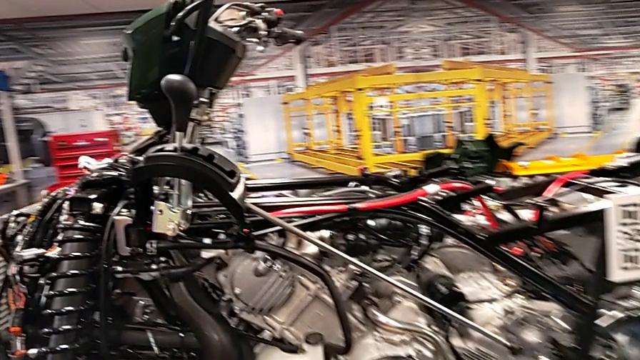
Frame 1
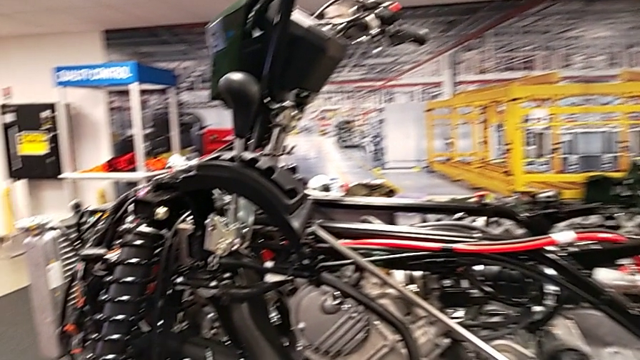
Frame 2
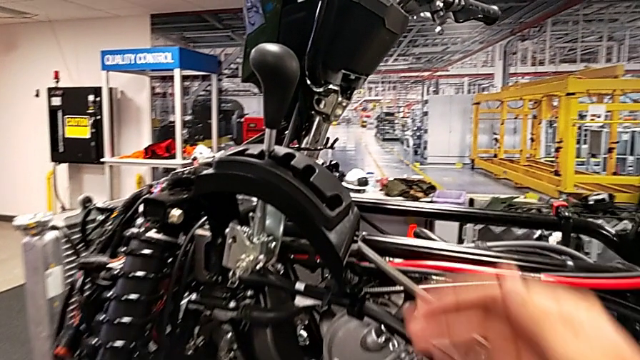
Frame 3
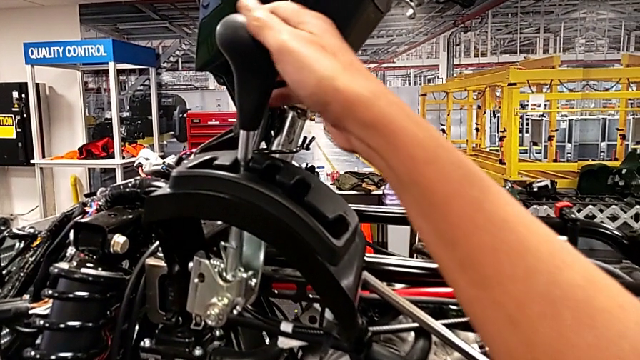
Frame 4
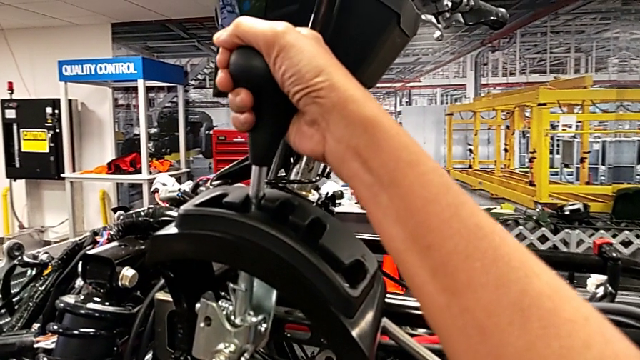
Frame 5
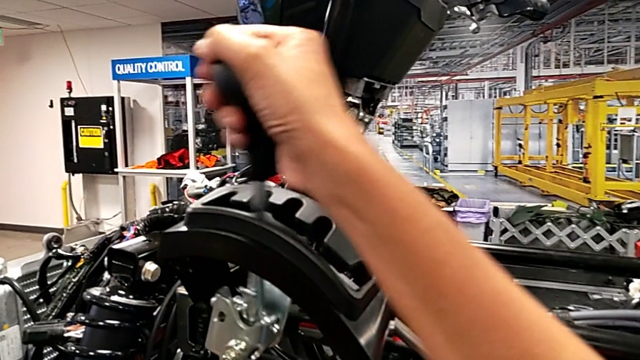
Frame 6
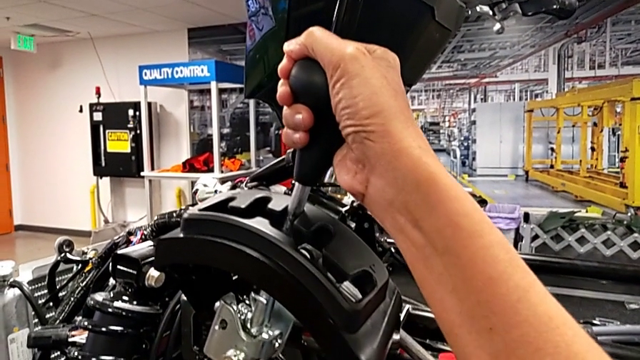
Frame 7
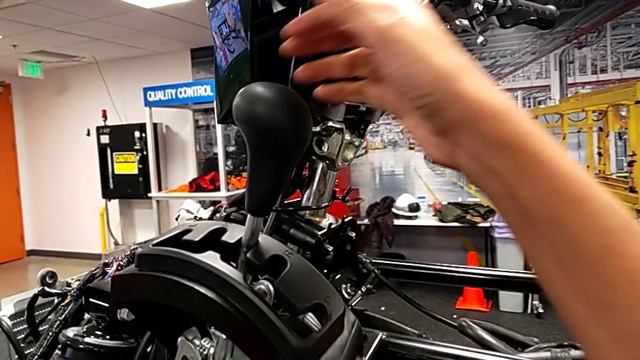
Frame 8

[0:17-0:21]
The camera wearer moves the shift lever down one level. They shift the lever.

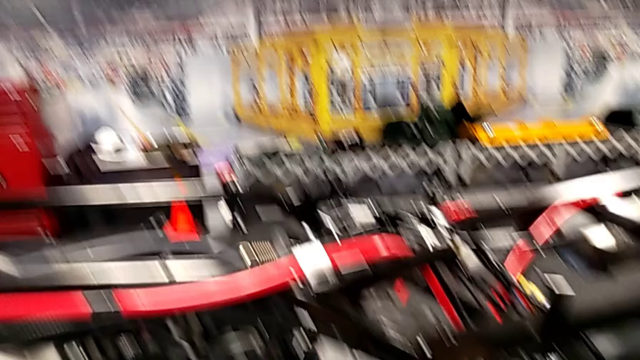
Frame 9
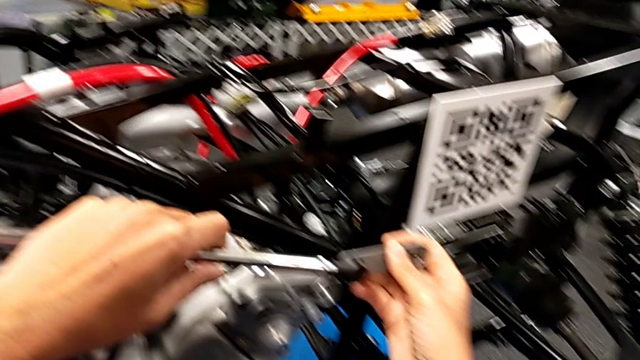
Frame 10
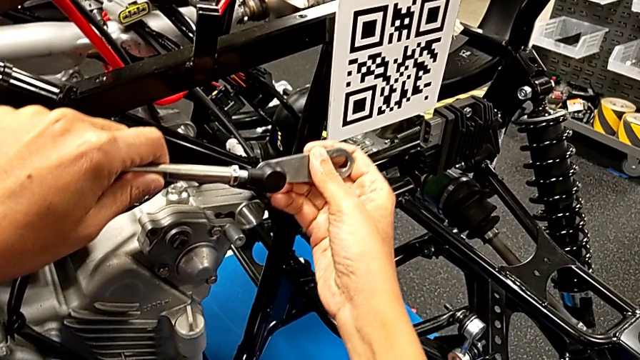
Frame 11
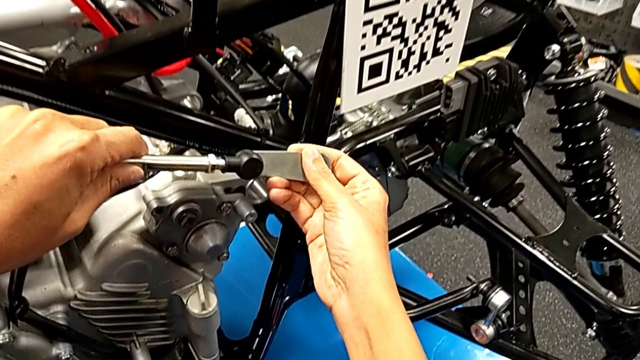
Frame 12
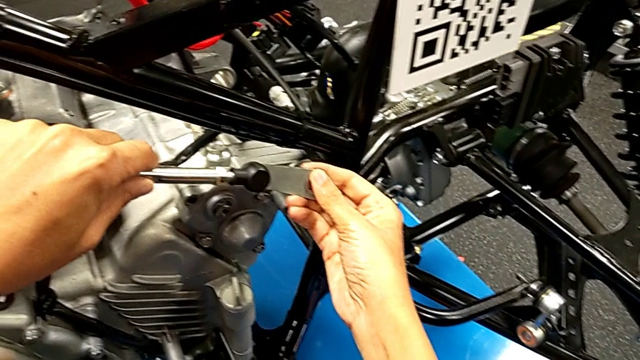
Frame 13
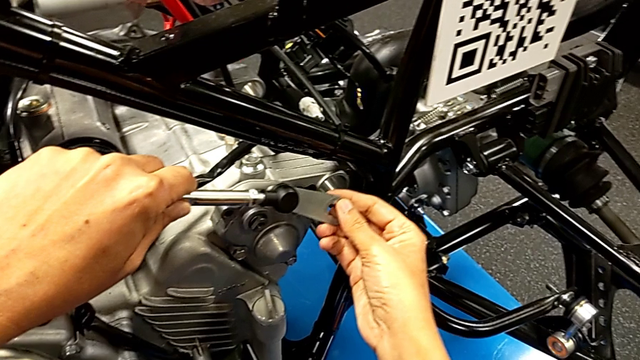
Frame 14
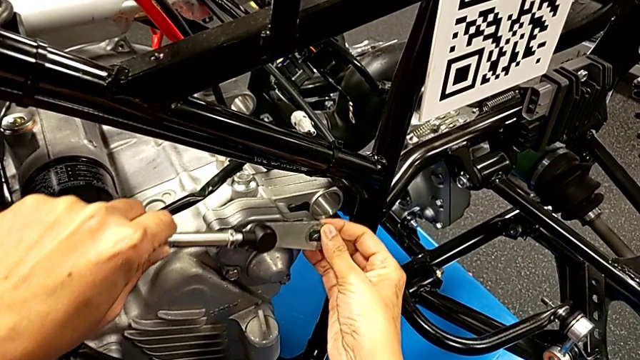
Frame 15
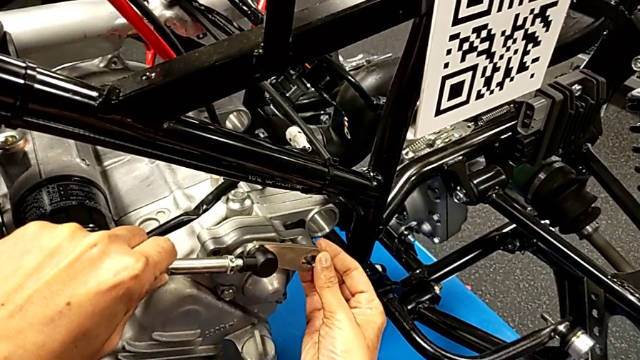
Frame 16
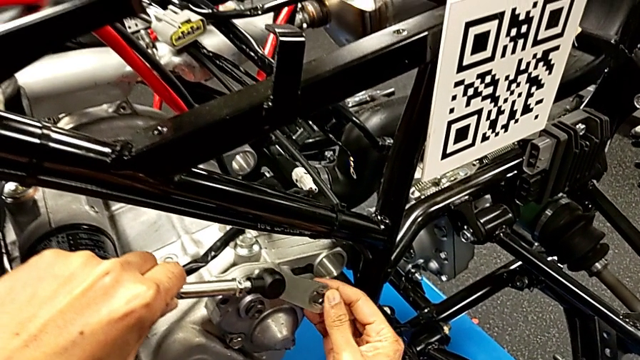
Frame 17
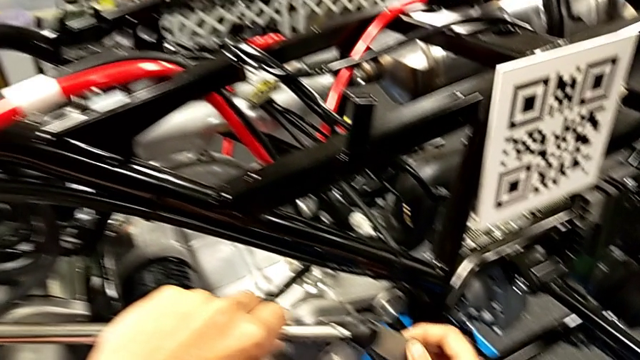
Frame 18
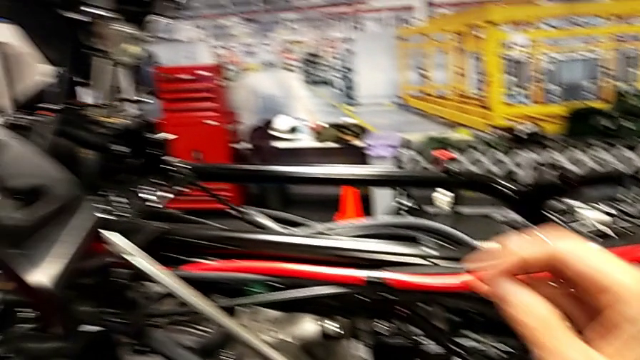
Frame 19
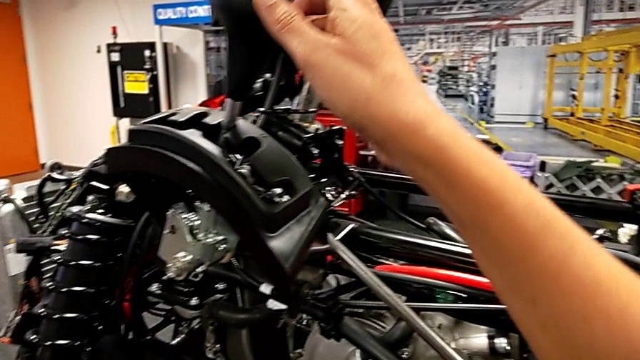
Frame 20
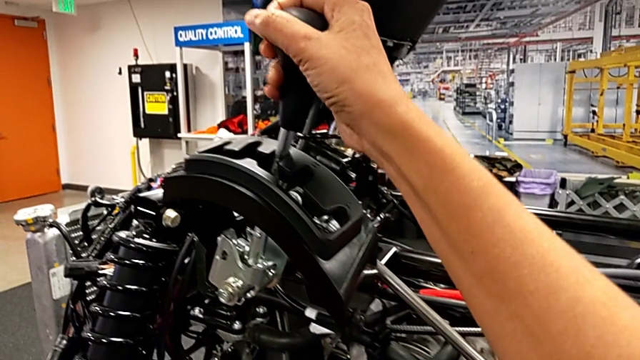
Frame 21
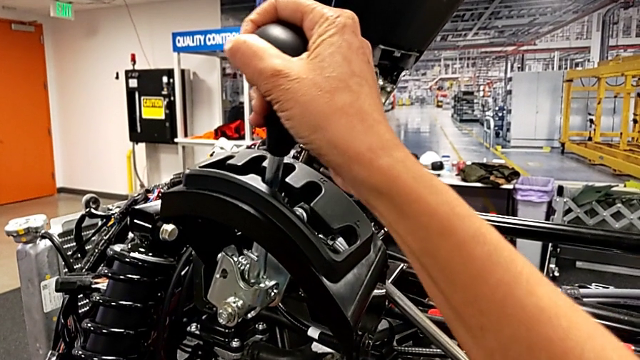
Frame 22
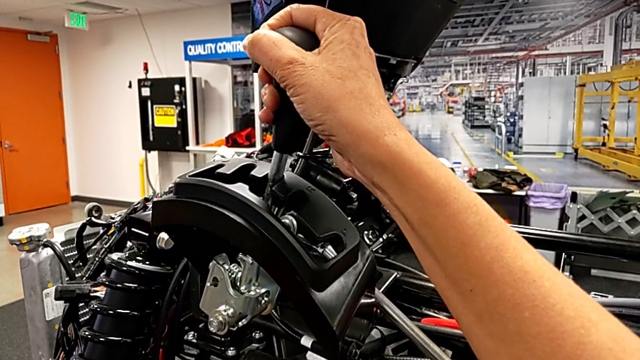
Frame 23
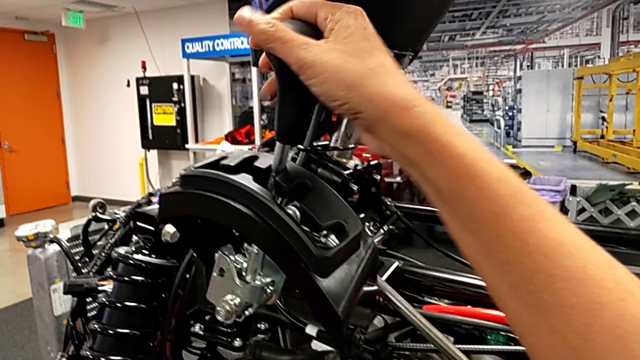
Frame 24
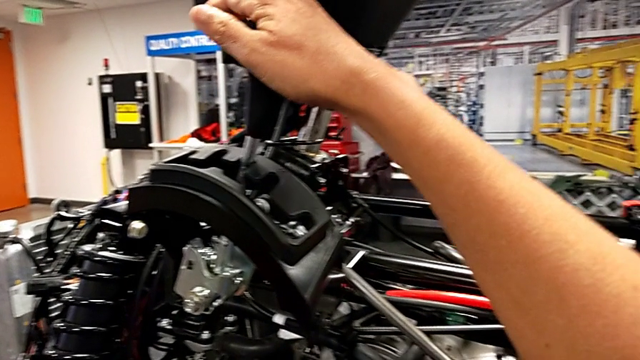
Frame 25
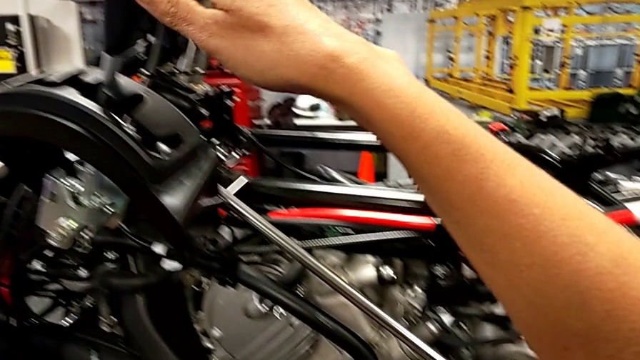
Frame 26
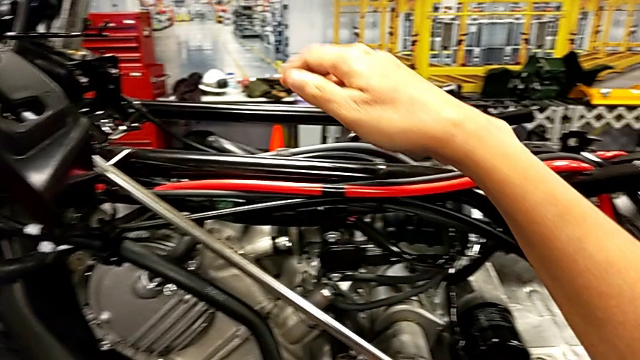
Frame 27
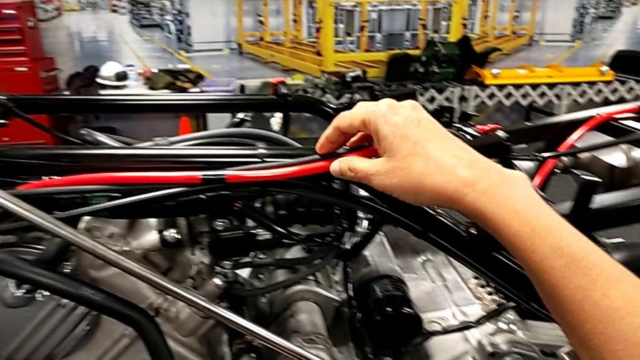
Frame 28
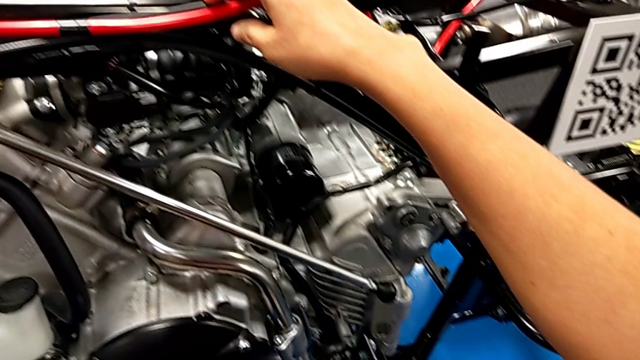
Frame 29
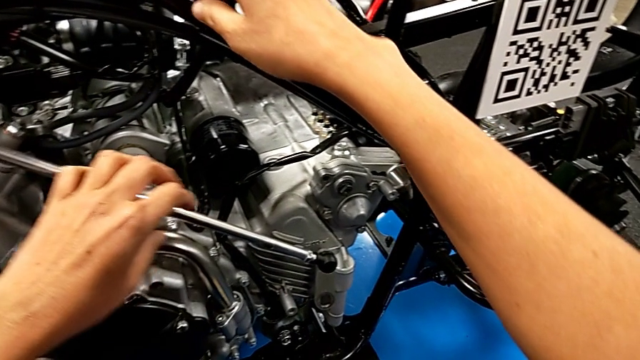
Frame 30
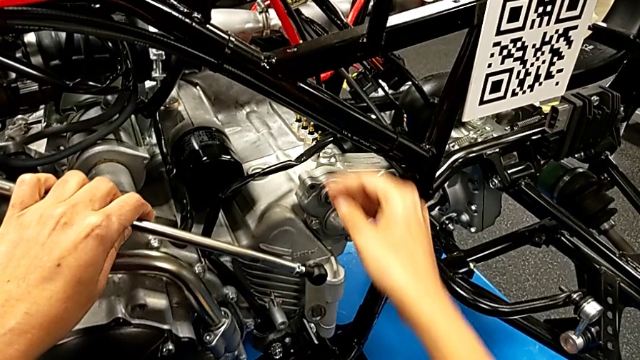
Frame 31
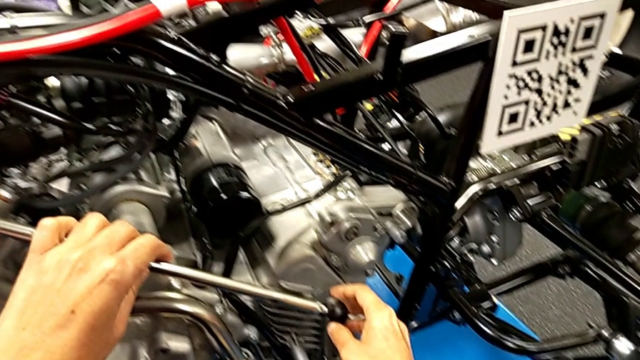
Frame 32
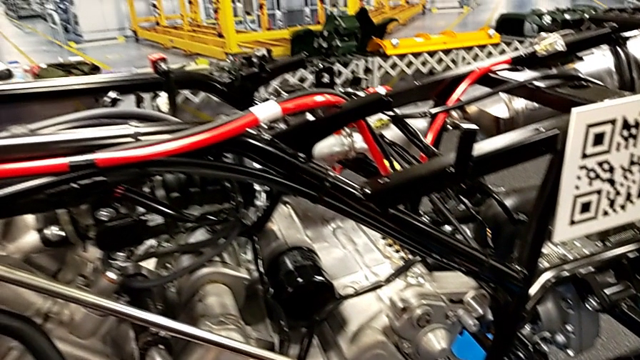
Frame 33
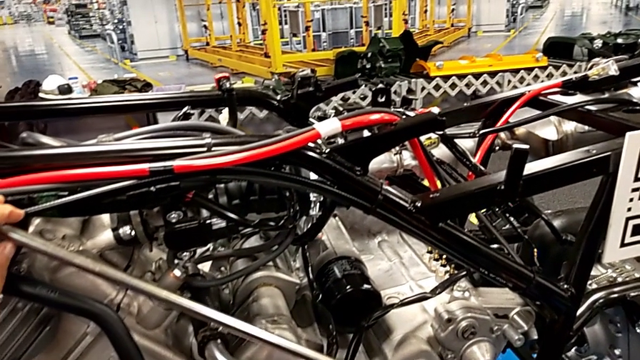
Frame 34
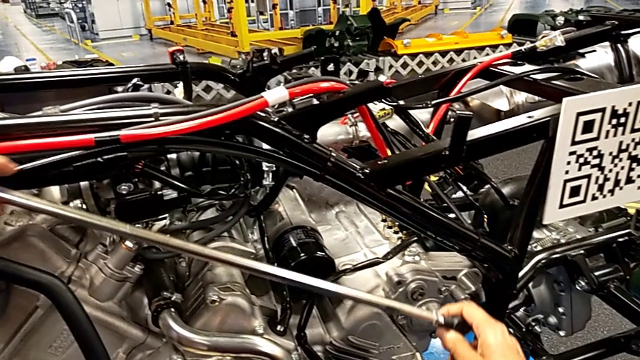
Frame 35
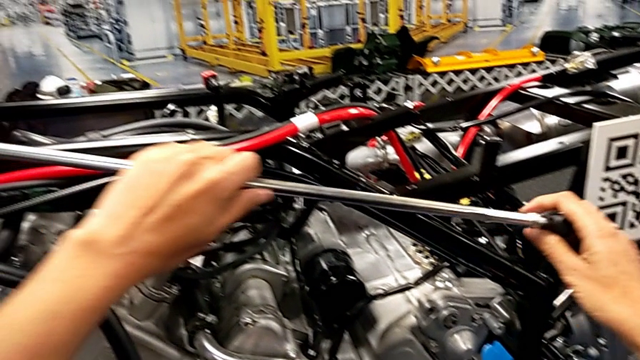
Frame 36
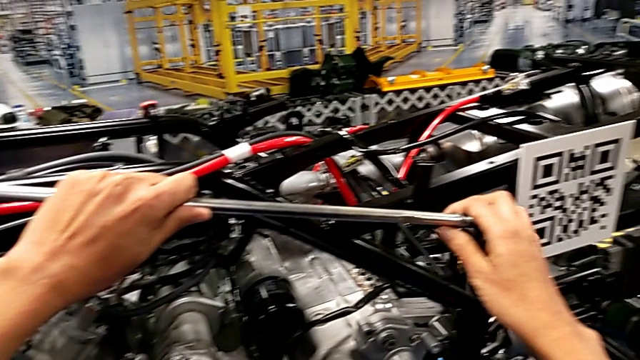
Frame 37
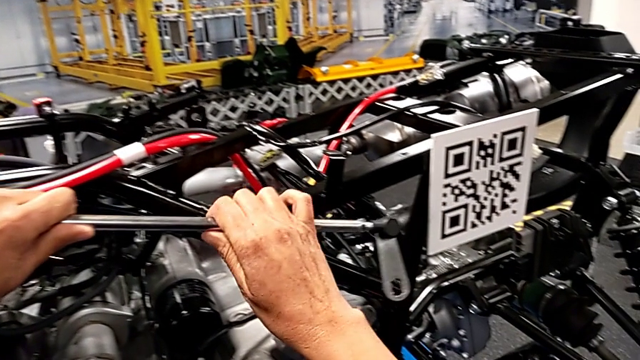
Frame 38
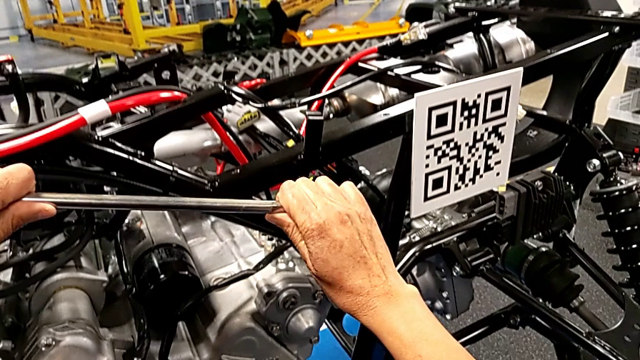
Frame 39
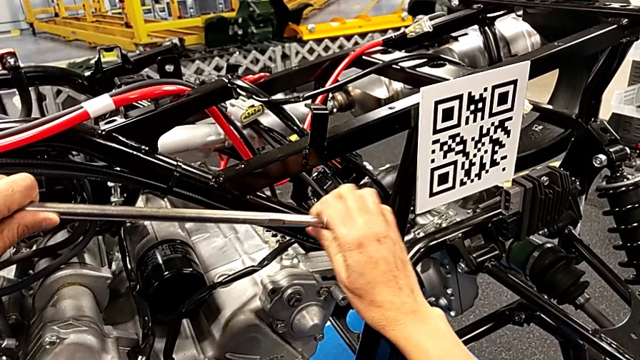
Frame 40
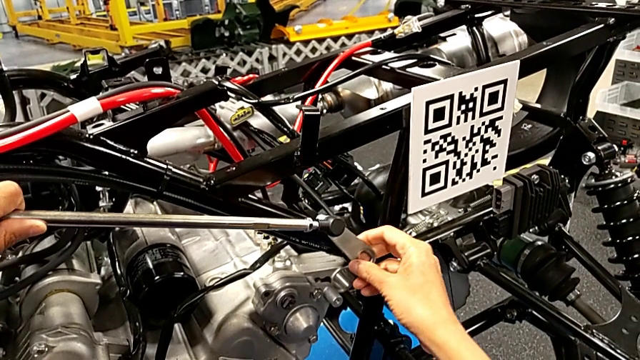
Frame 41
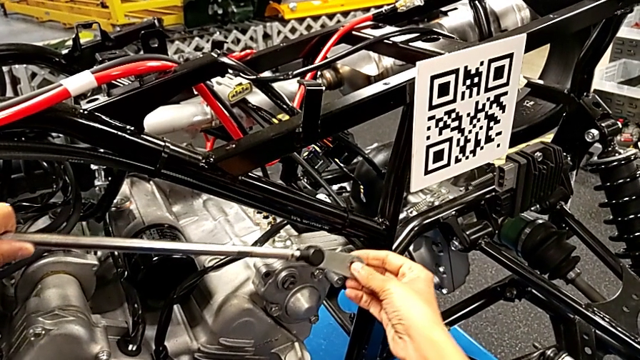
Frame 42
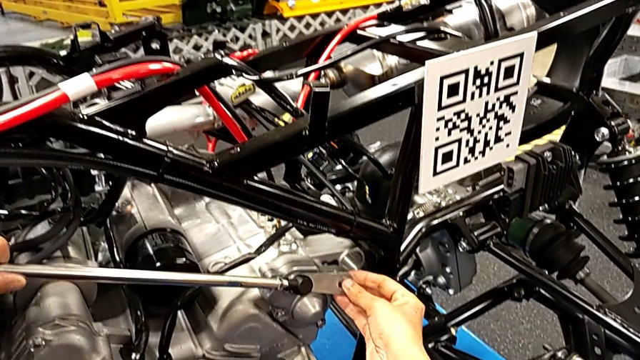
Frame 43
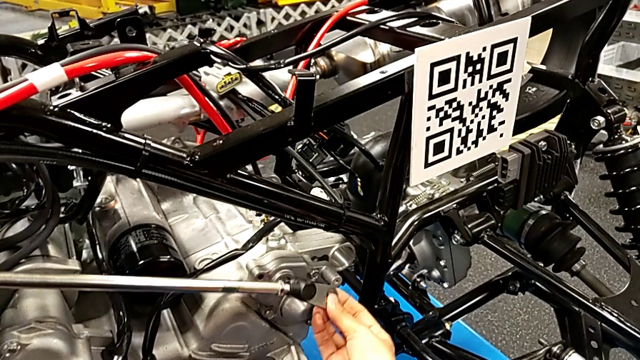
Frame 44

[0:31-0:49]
The camera wearer is attaching their arm to the peg. They wrongly insert the shift arm, wrongly grab the lever and shift it, touch the ATV with the right hand, lift the shift arm with the right hand, wrongly insert it into the wrong place and rotate the small shift arm.
